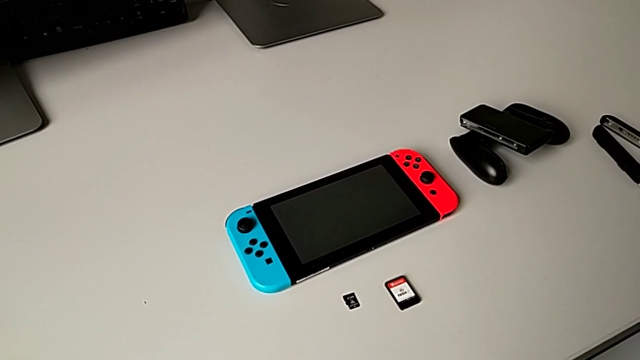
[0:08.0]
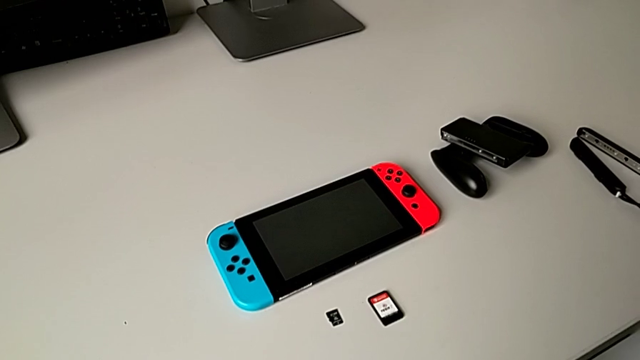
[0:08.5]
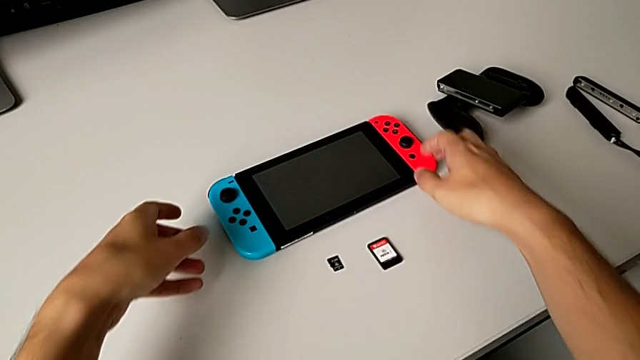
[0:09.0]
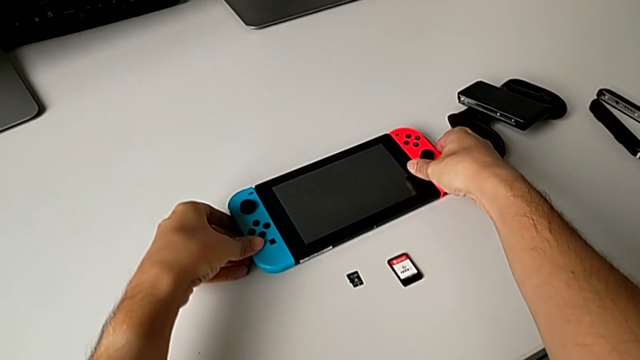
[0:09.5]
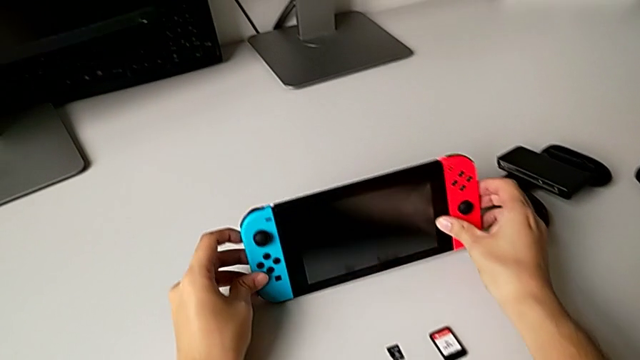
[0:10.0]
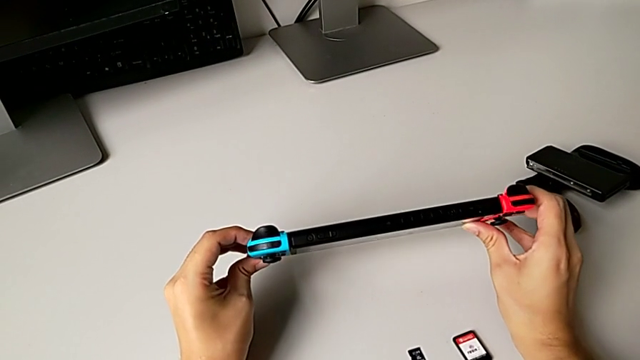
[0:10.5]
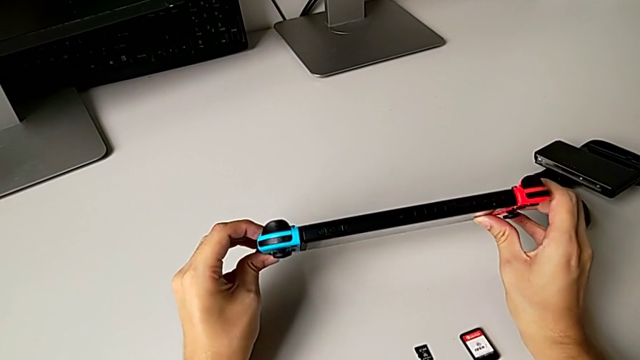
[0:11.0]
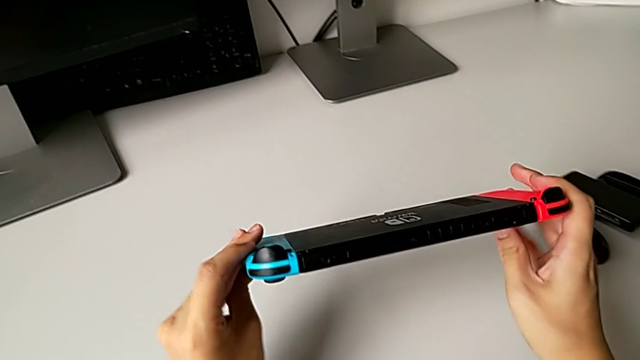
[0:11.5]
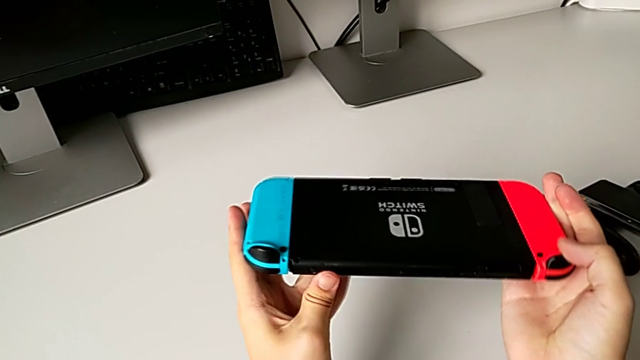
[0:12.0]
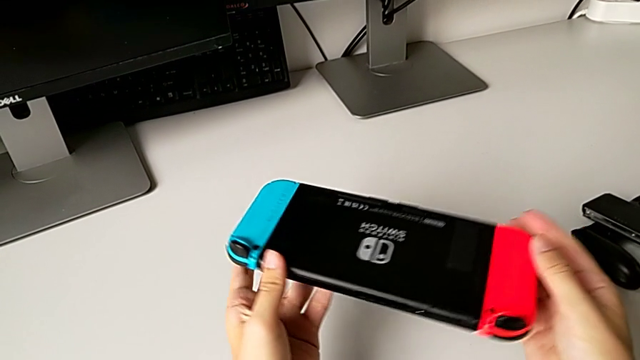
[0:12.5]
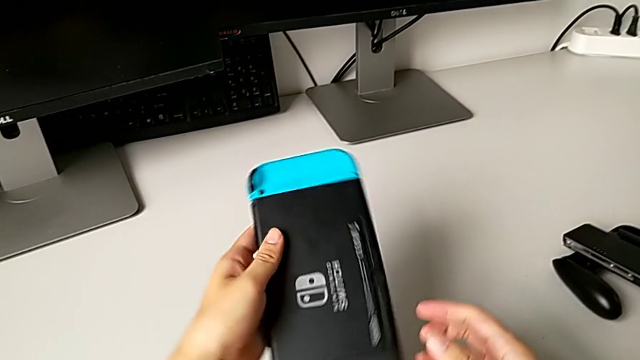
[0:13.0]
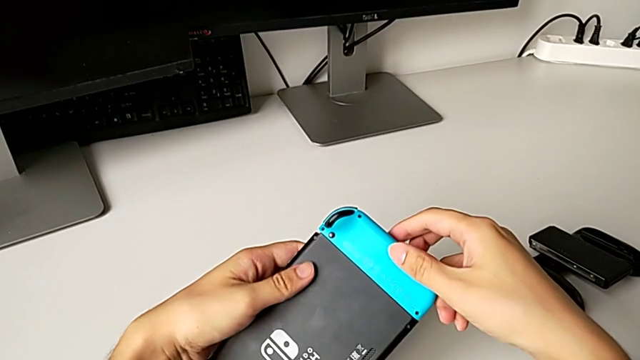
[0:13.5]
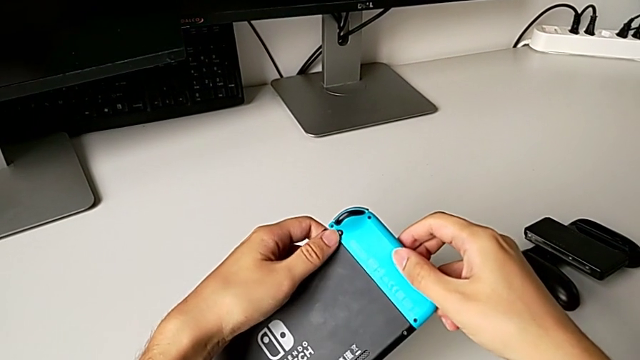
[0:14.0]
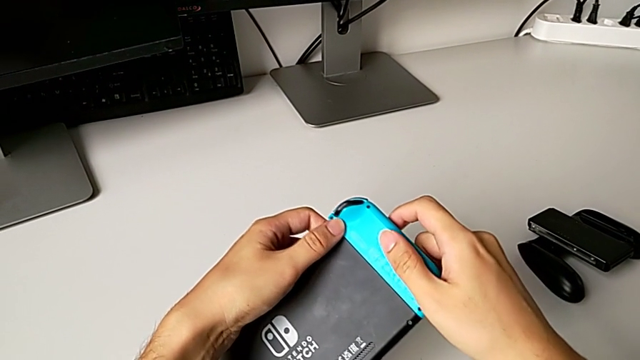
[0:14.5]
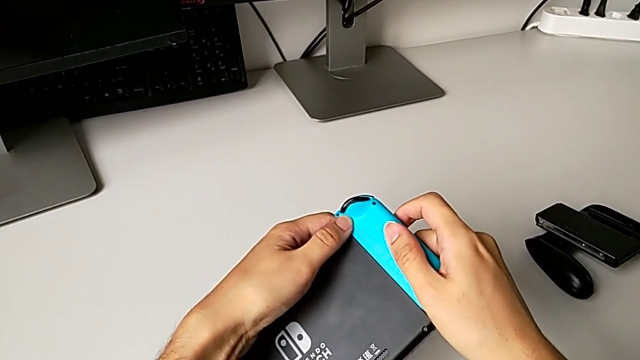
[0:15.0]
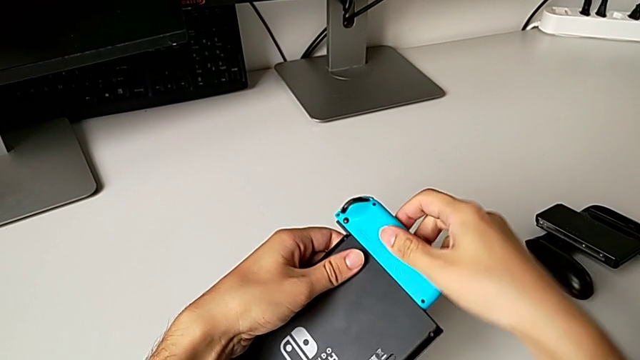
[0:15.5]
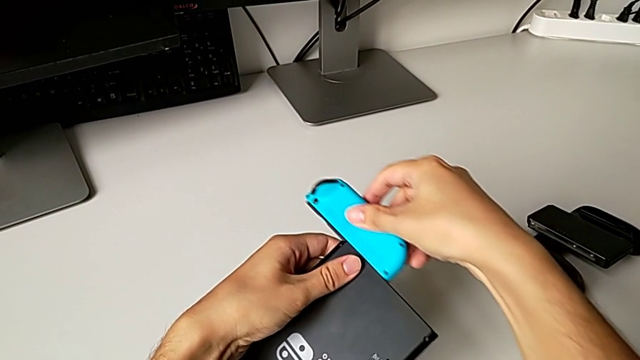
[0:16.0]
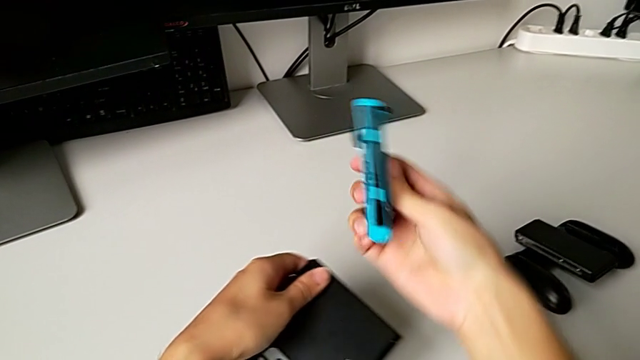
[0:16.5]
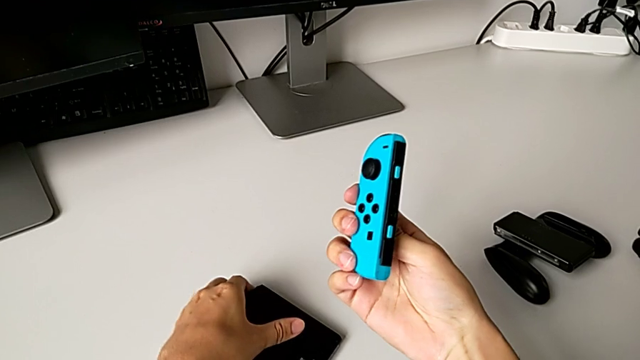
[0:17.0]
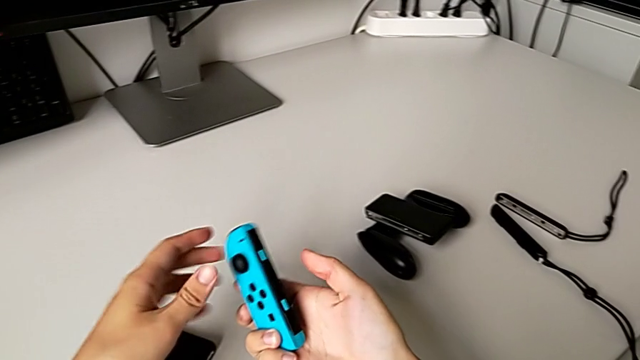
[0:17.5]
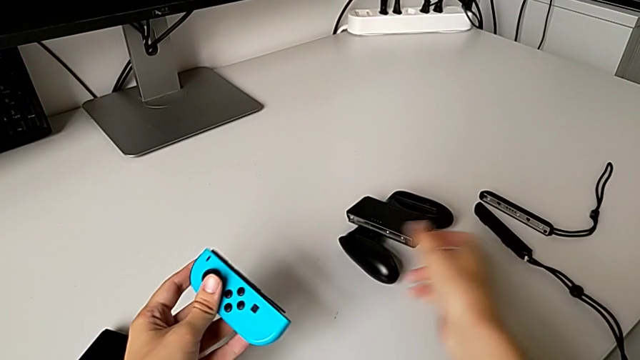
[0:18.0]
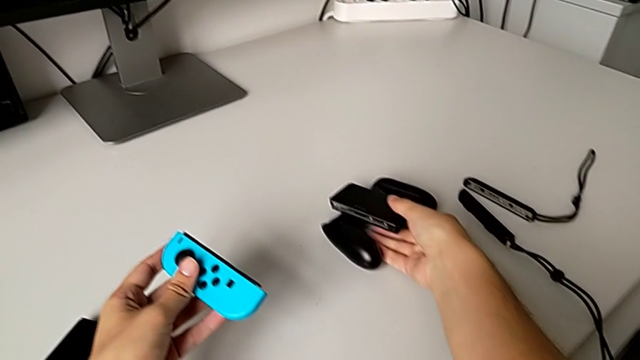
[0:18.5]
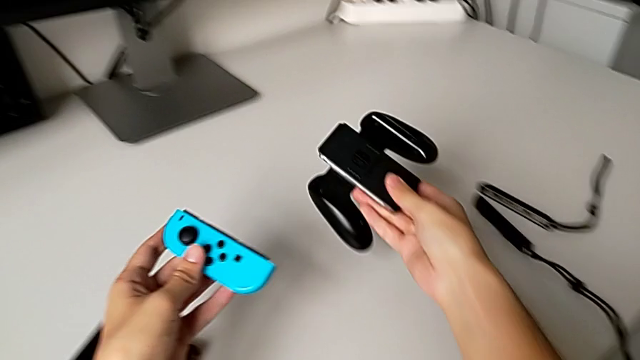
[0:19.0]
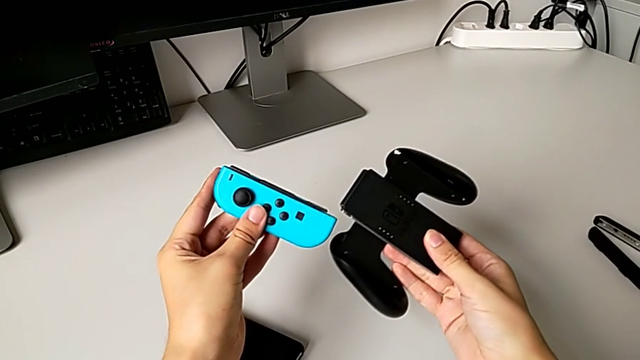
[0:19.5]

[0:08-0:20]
The camera wearer is exchanging the handheld grip to the comfort grip. They grab the Nintendo Switch, inspect it, rotate it, unlock the blue Joy-Con controller, withdraw it, place the Nintendo Switch and grab the comfort grip.

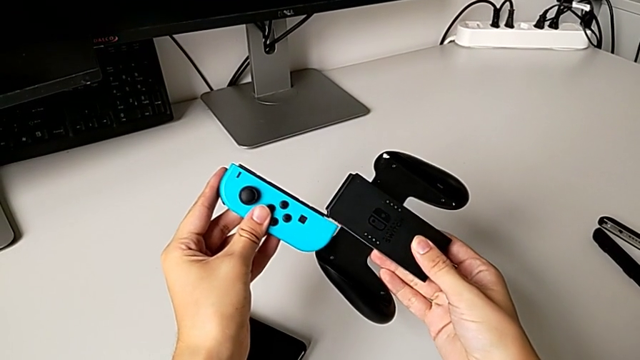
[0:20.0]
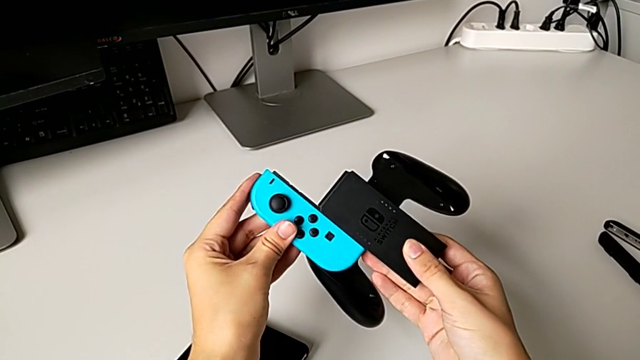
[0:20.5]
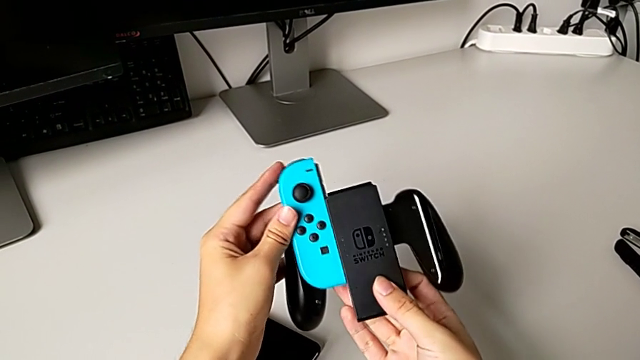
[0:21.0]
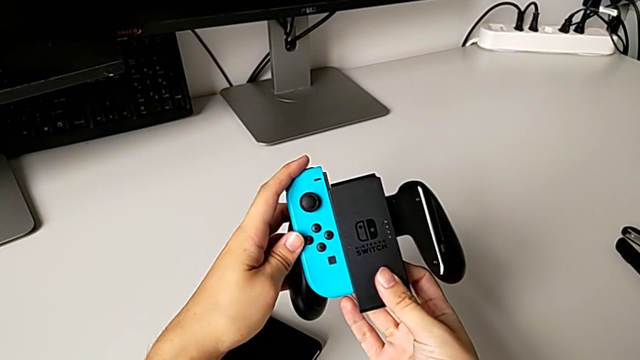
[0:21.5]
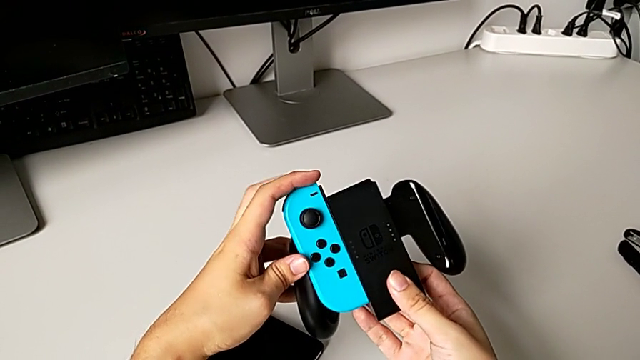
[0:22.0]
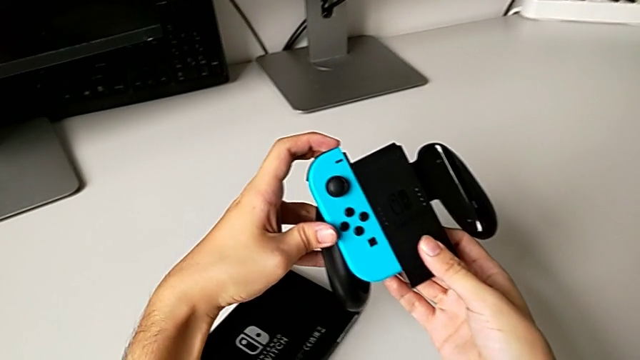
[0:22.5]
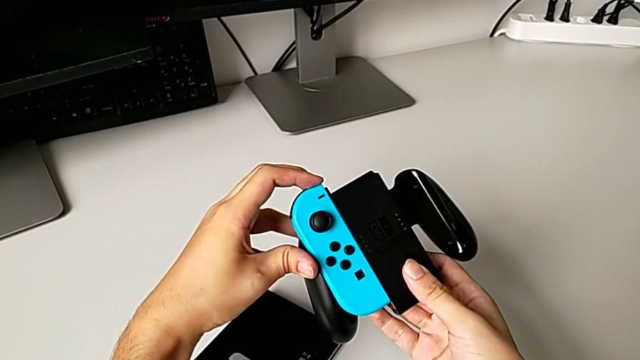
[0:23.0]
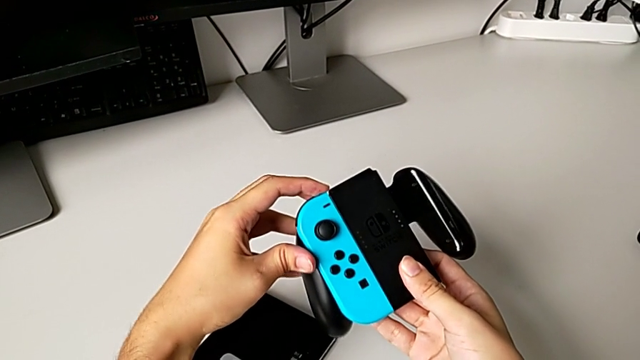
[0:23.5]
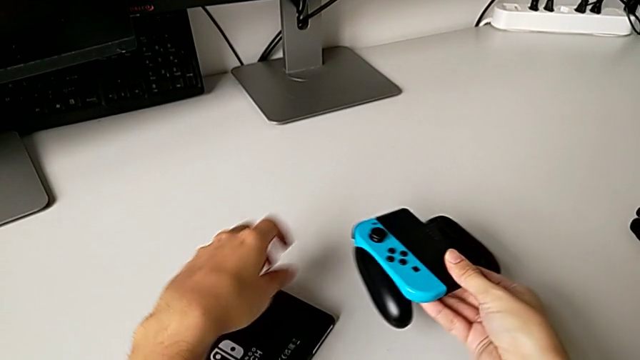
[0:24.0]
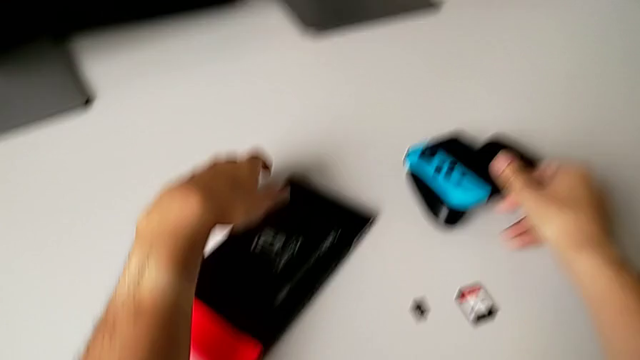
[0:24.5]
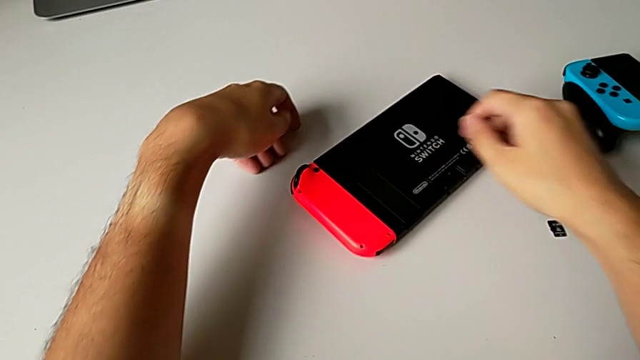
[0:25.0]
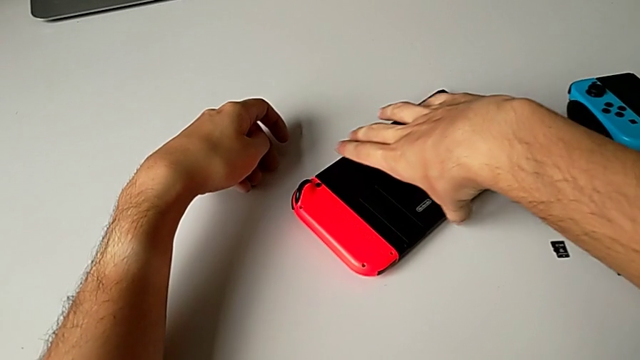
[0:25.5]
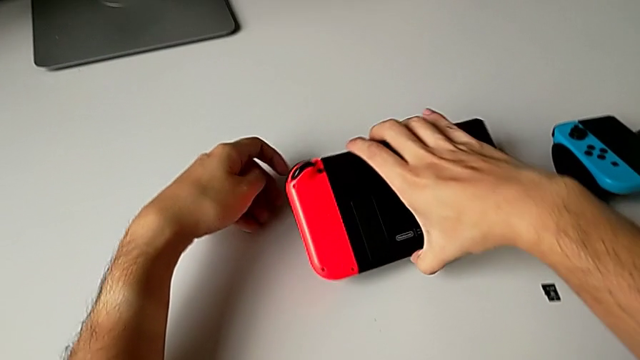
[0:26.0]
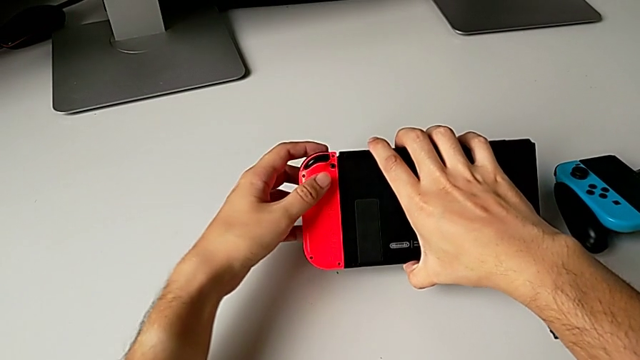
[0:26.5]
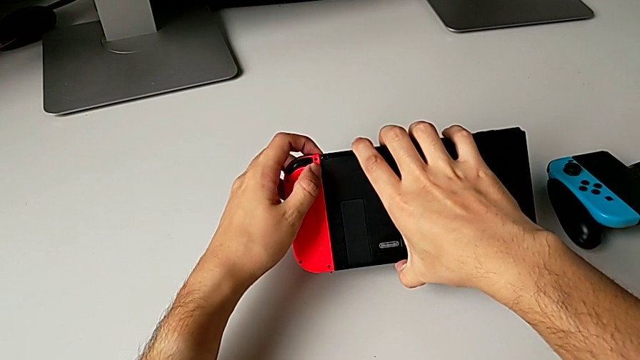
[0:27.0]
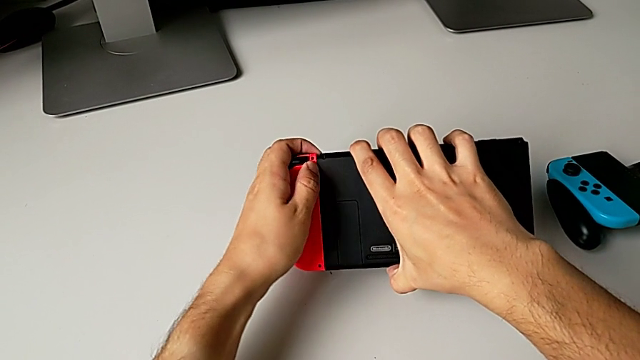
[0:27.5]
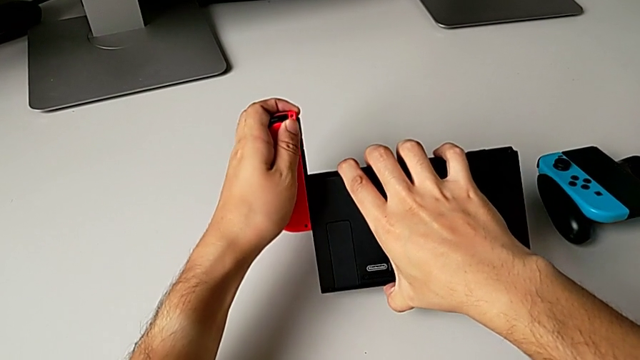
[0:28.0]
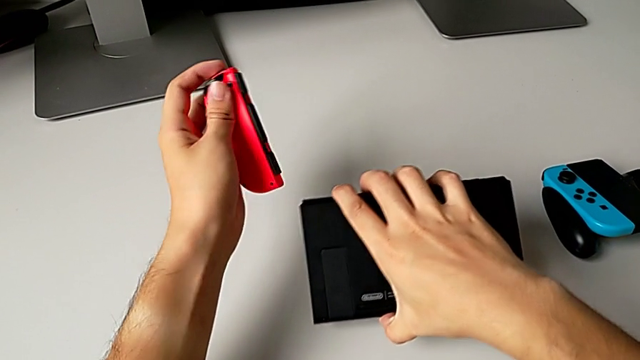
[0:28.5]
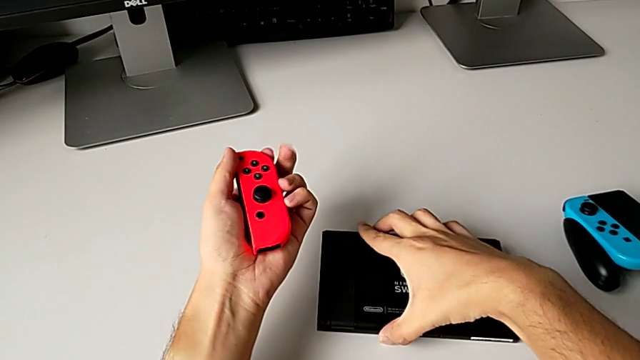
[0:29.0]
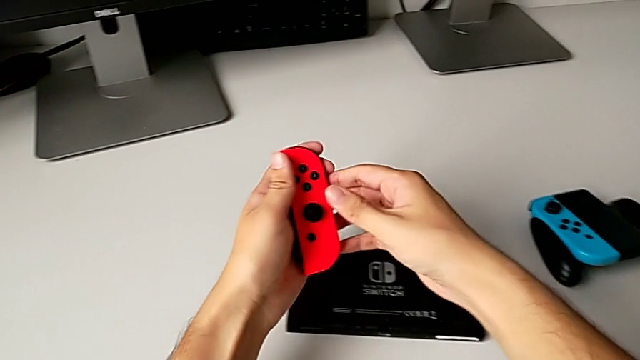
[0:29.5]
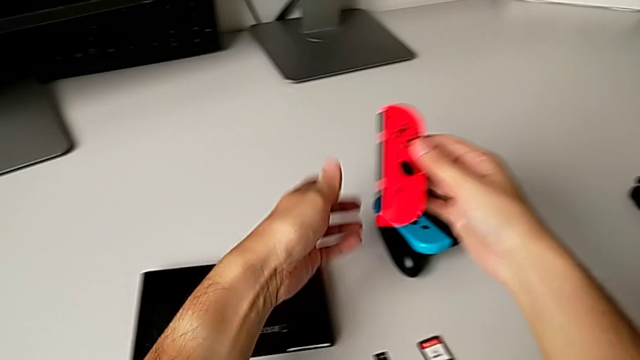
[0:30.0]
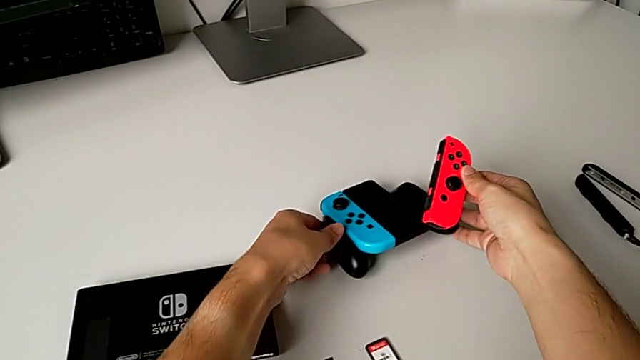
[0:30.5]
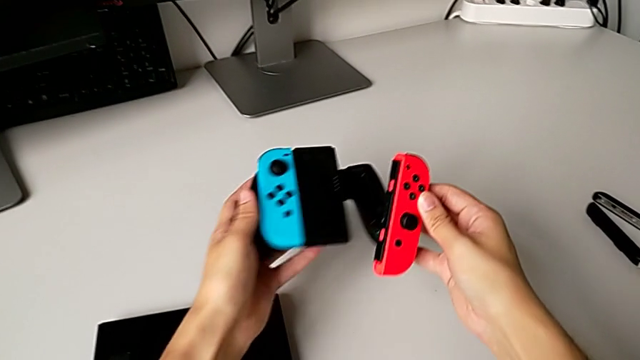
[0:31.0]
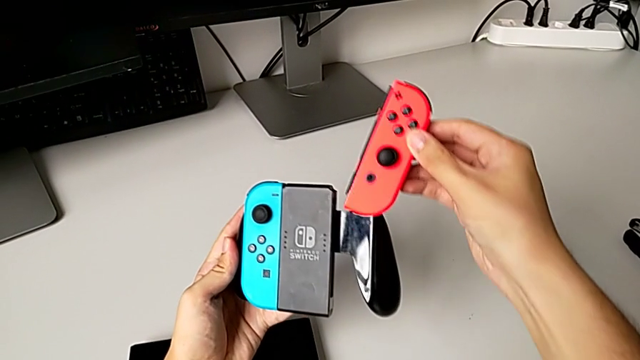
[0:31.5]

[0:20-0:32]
The camera wearer is exchanging the handheld grip to the comfort grip. They insert the blue Joy-Con controller, grab the Nintendo Switch, unlock the red Joy-Con controller, withdraw it, place the Nintendo Switch and grab the comfort grip.
